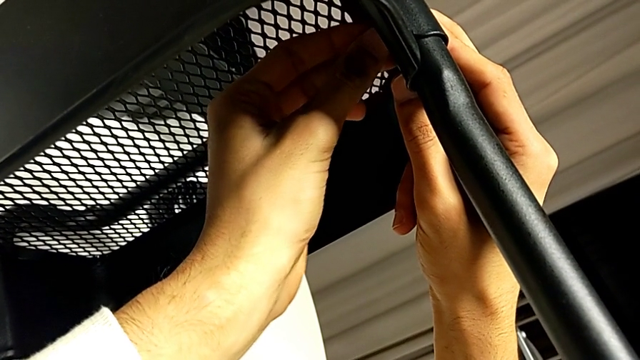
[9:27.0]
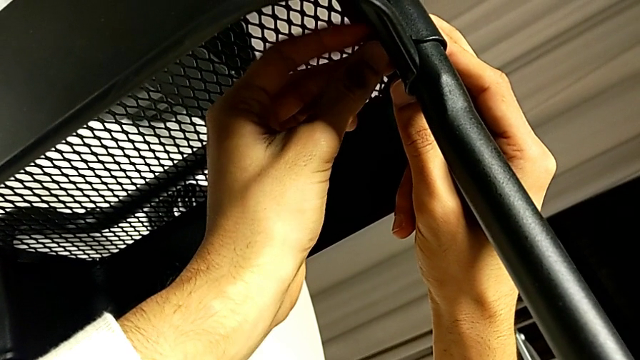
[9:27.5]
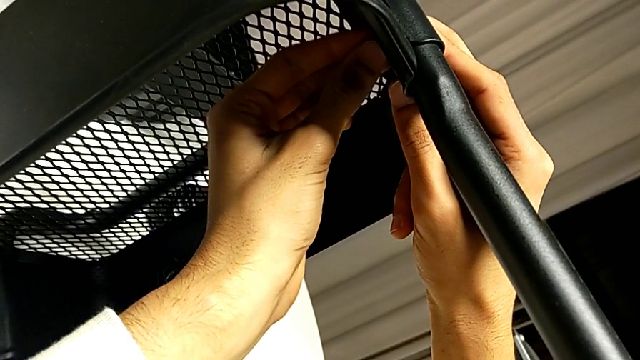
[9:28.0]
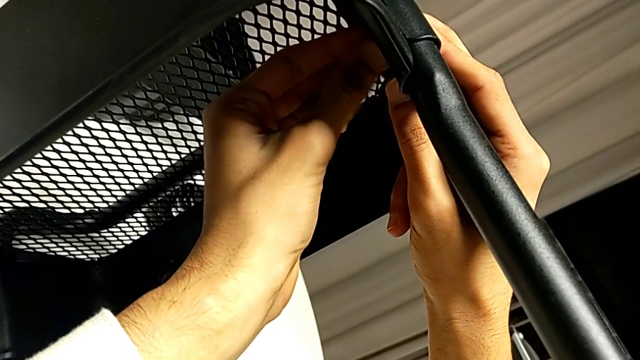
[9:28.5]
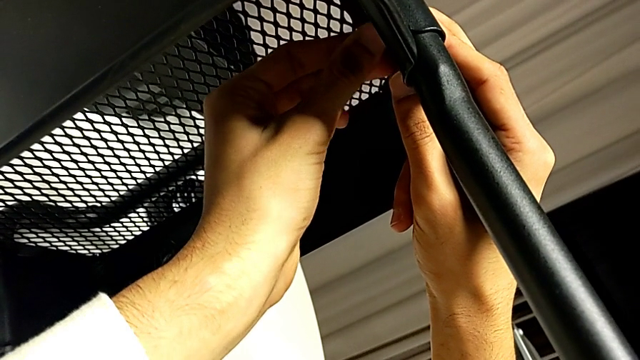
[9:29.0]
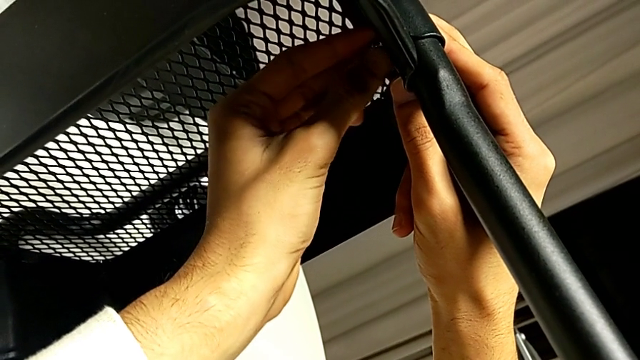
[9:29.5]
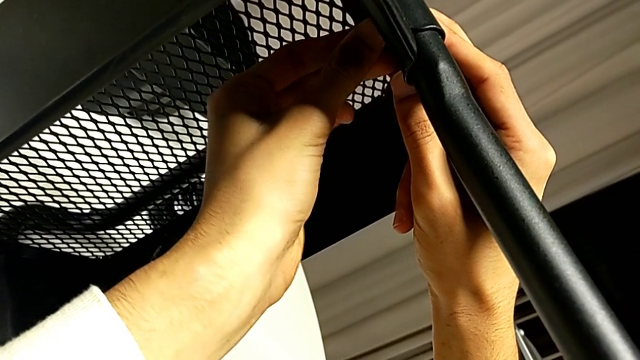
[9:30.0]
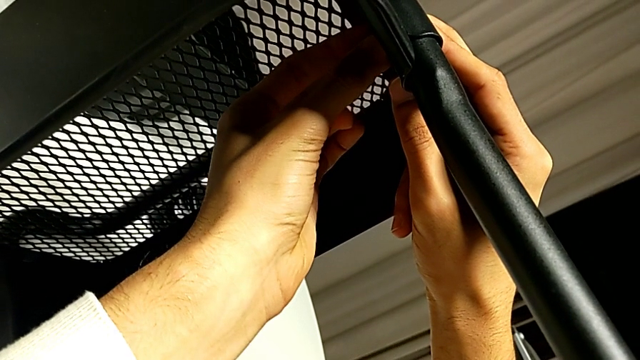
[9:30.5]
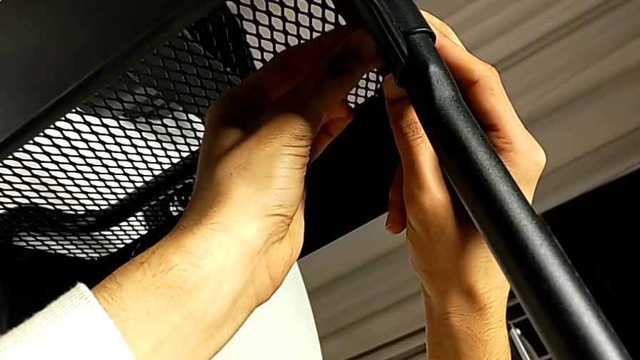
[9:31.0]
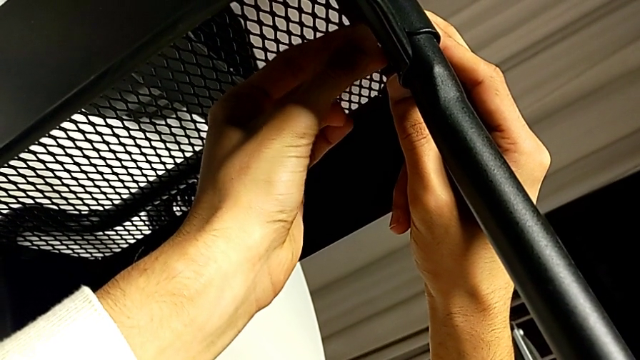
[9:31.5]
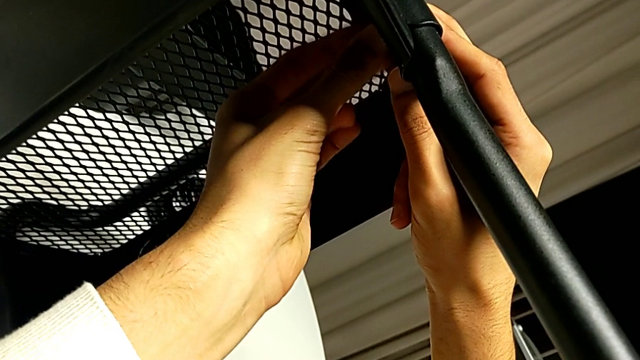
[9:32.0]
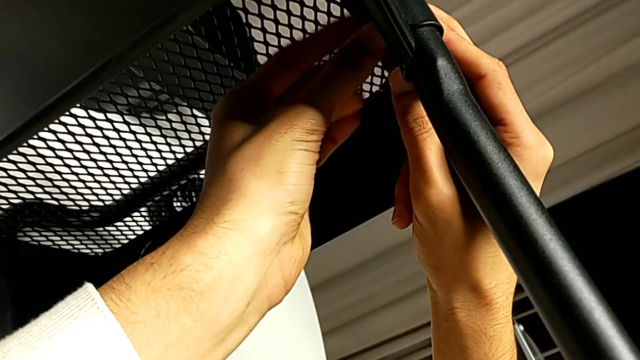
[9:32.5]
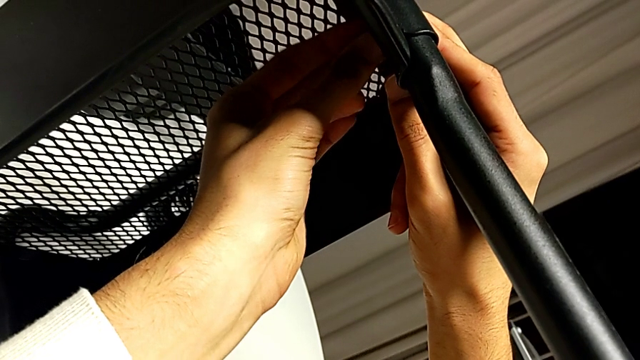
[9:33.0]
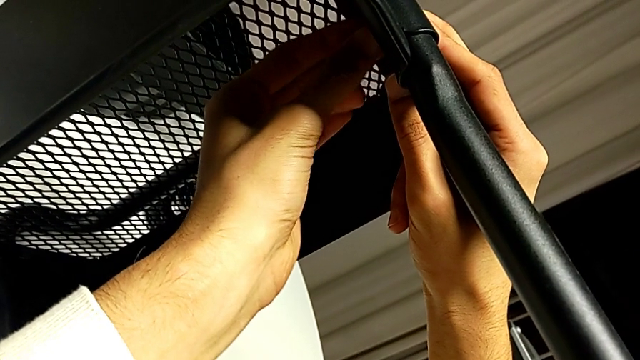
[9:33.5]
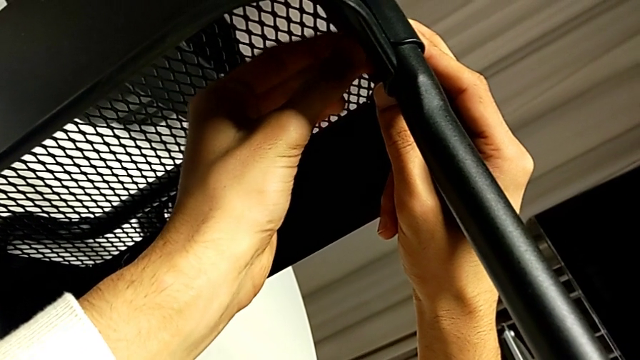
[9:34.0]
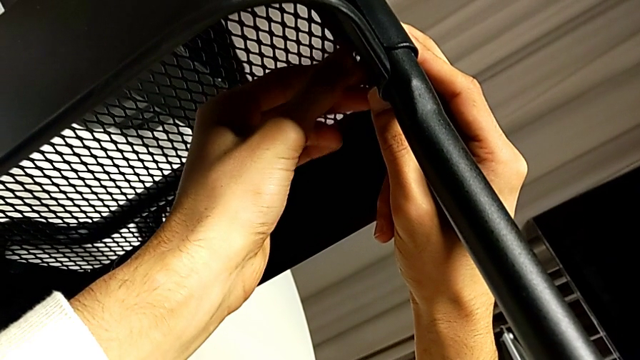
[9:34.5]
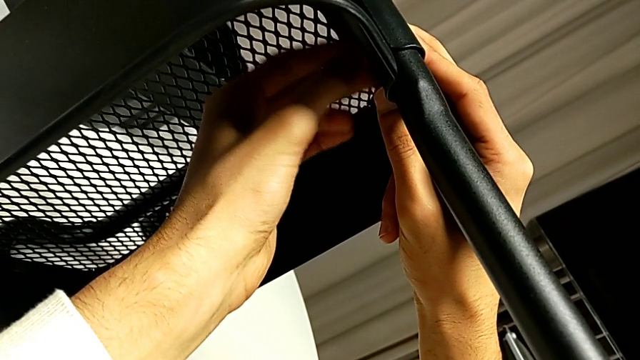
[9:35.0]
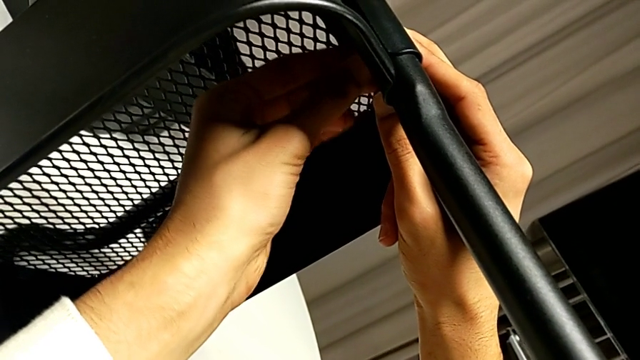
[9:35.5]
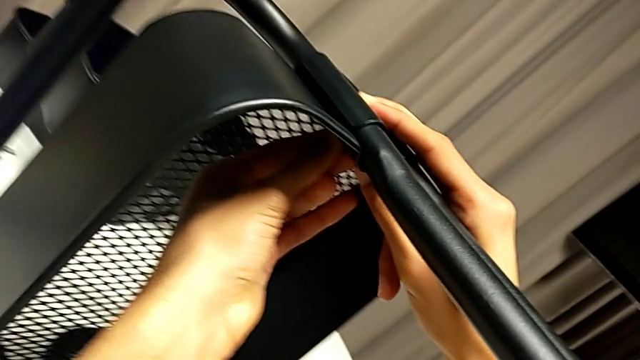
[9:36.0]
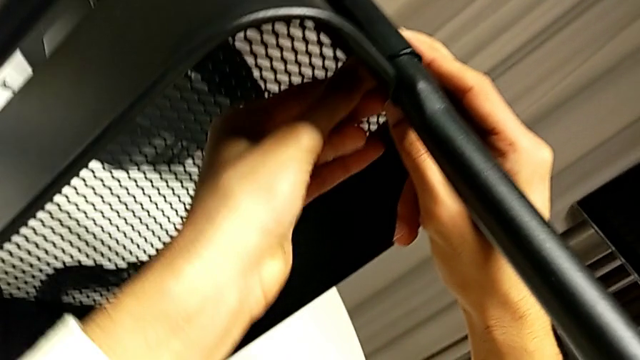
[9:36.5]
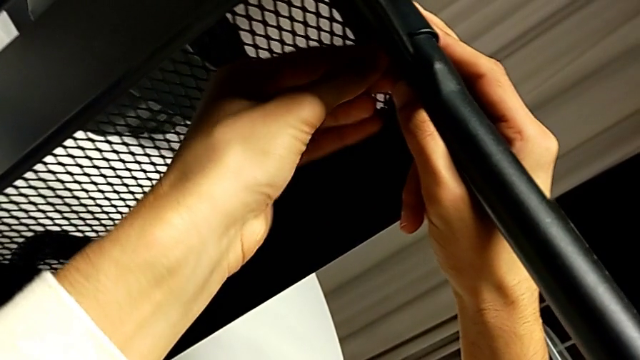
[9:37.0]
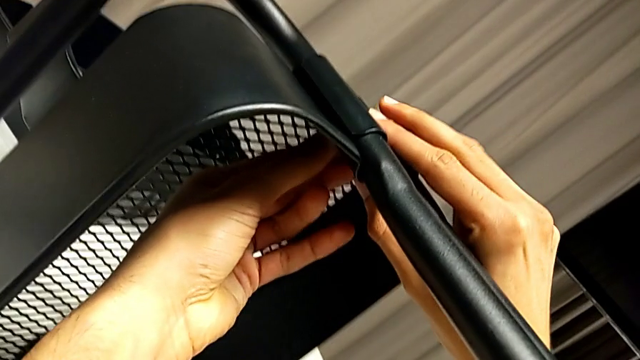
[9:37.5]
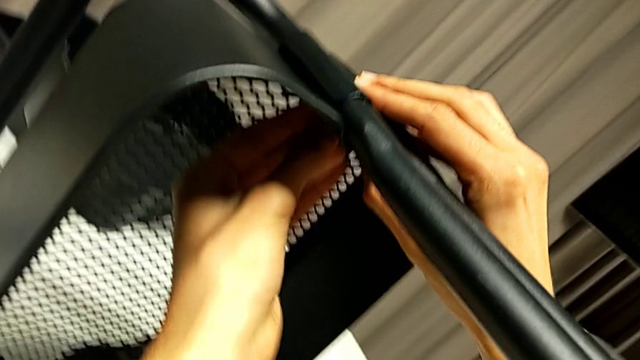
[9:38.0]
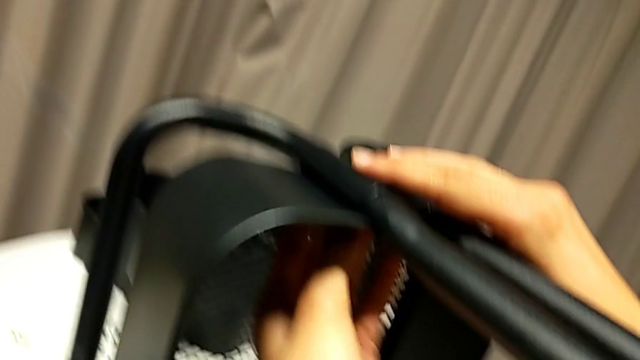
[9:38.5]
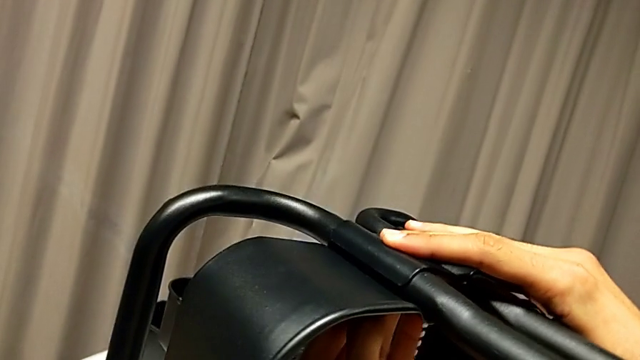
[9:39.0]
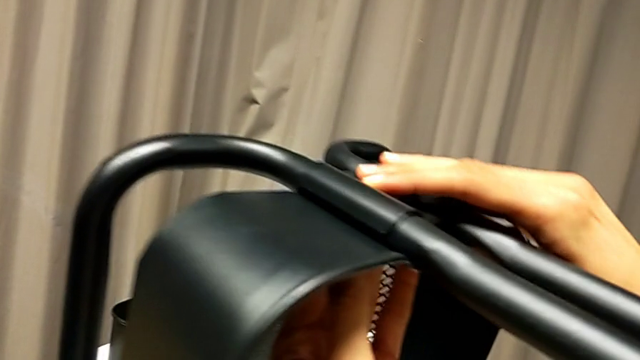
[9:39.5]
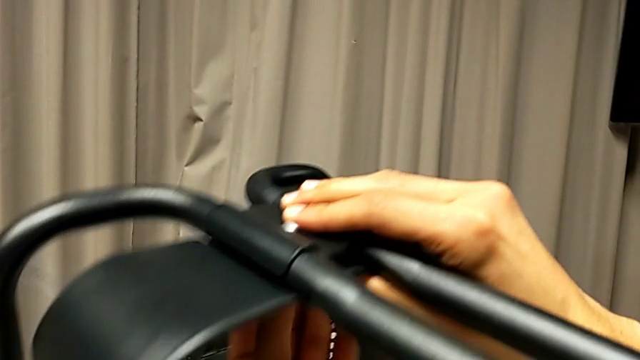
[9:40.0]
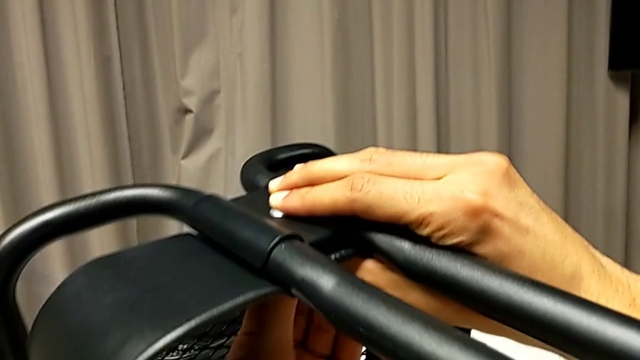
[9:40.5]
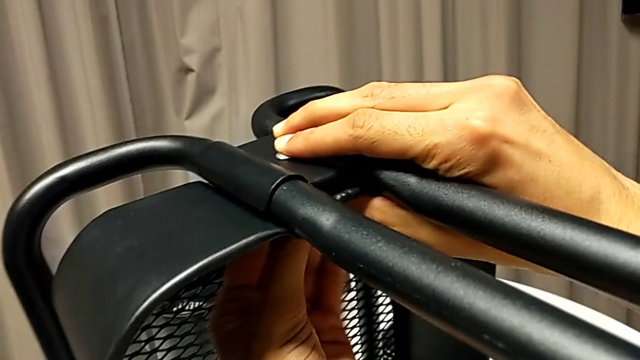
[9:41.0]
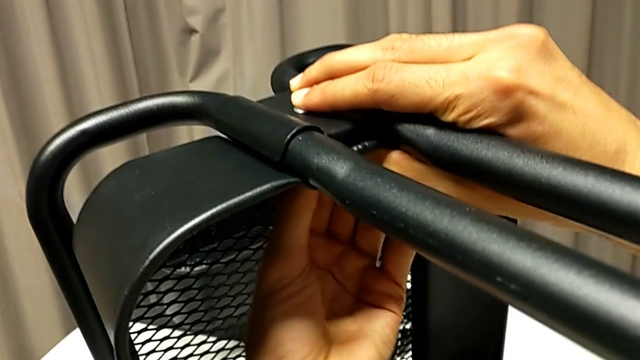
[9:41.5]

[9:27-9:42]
The camera wearer is inserting the lower basket. They keep screwing the hexagon cap nut.

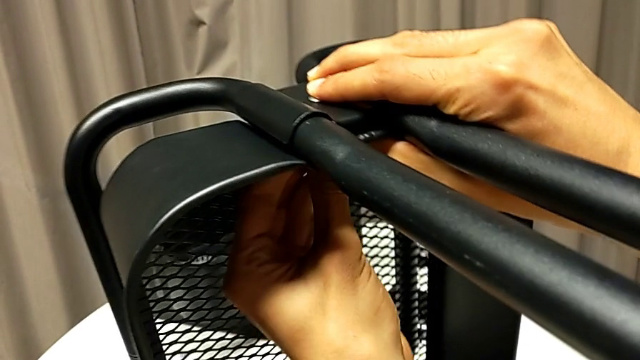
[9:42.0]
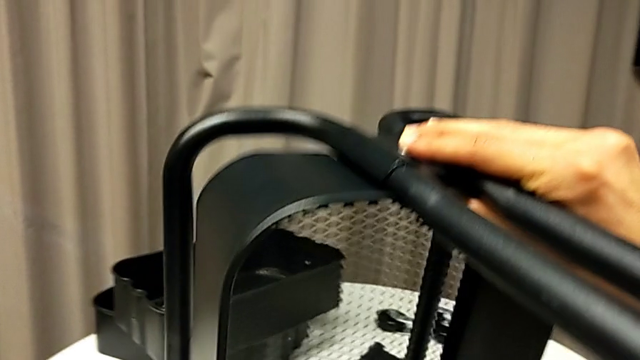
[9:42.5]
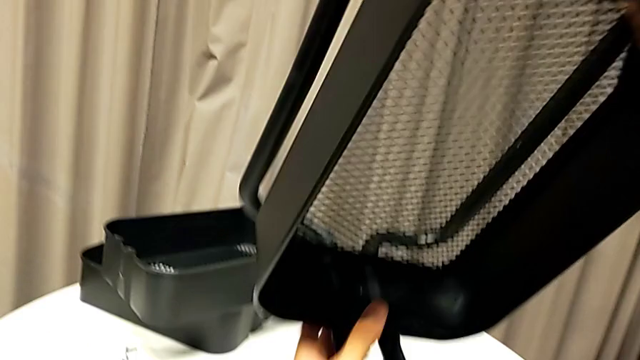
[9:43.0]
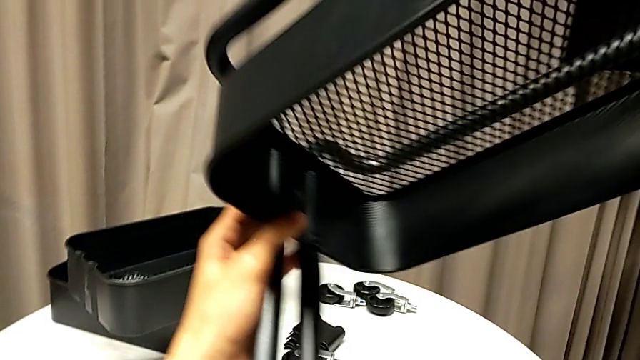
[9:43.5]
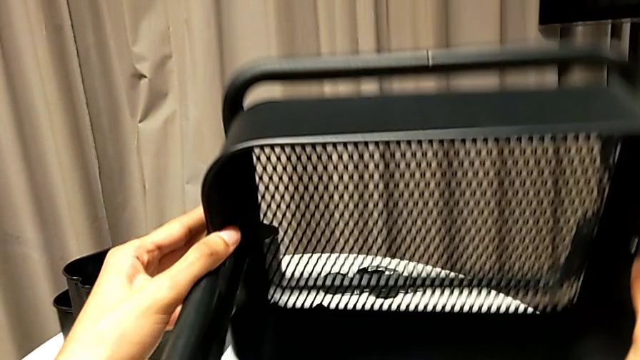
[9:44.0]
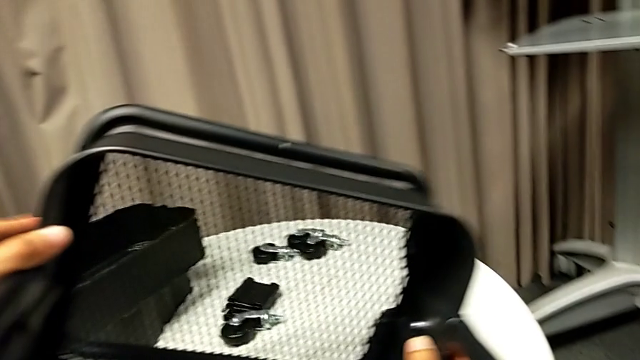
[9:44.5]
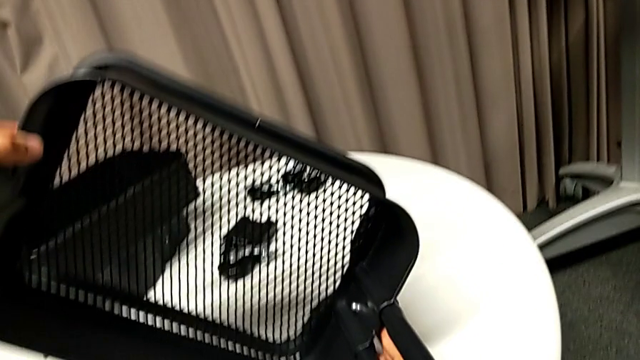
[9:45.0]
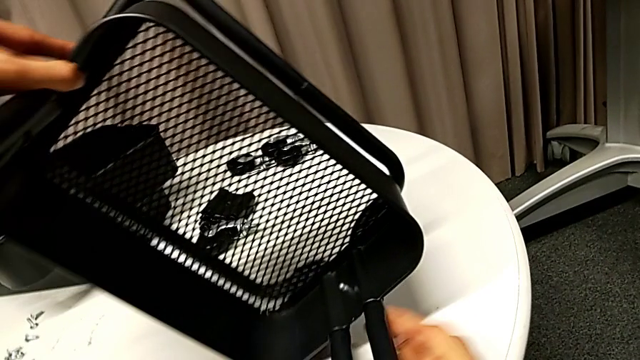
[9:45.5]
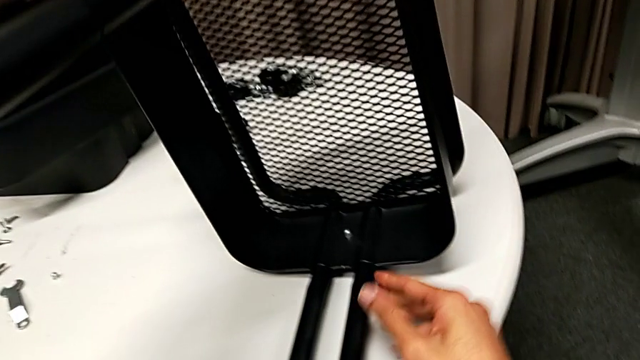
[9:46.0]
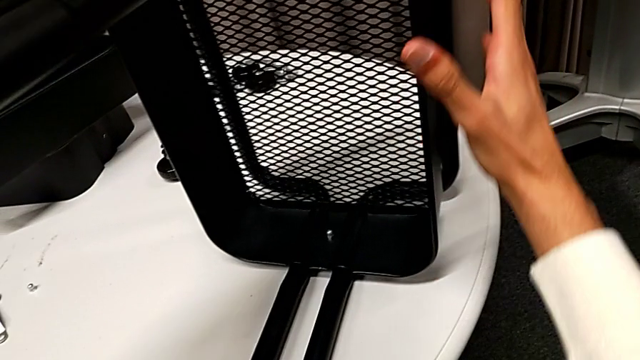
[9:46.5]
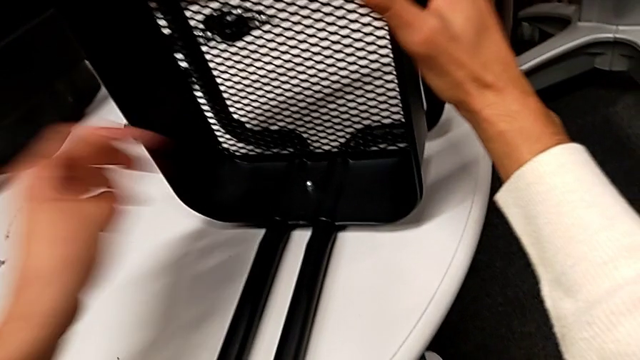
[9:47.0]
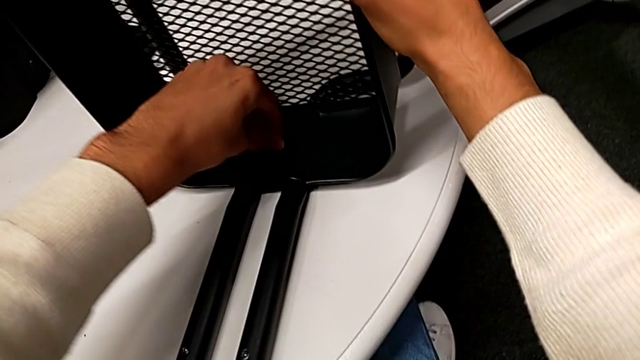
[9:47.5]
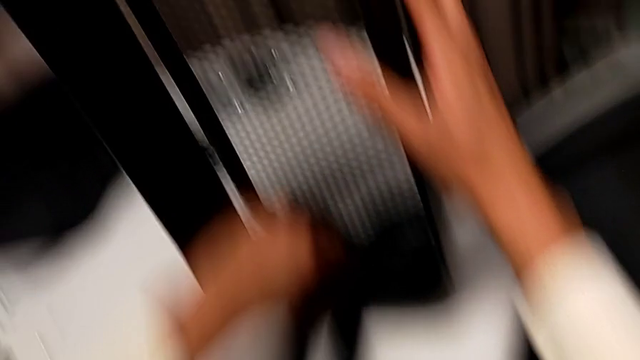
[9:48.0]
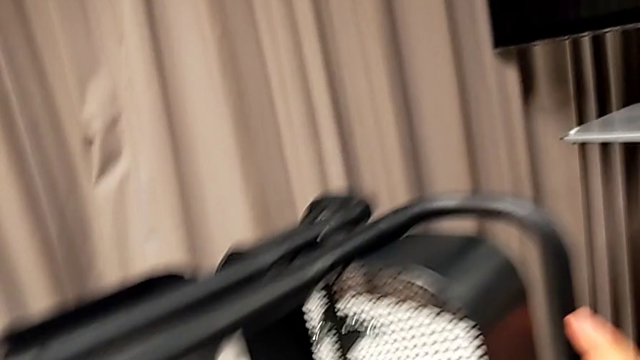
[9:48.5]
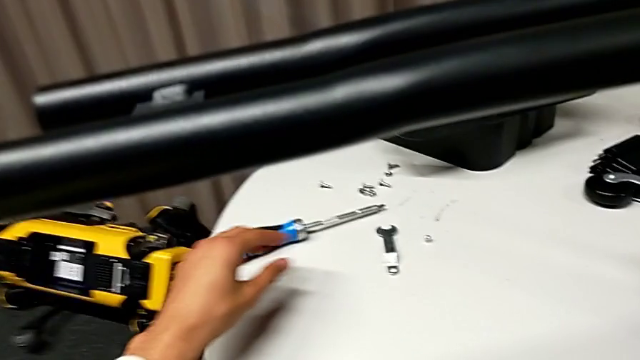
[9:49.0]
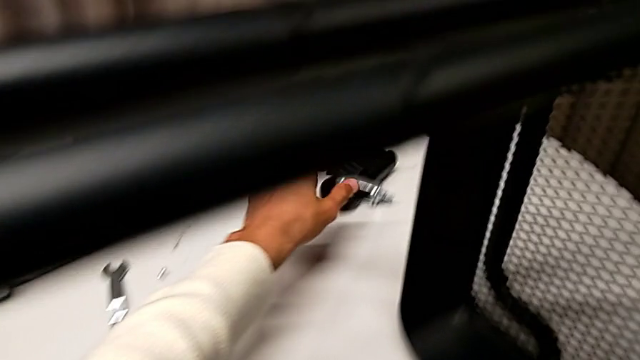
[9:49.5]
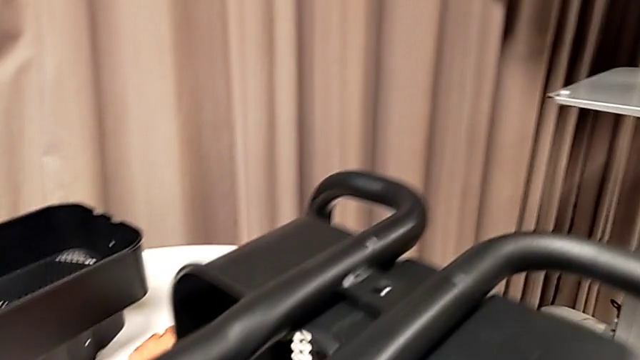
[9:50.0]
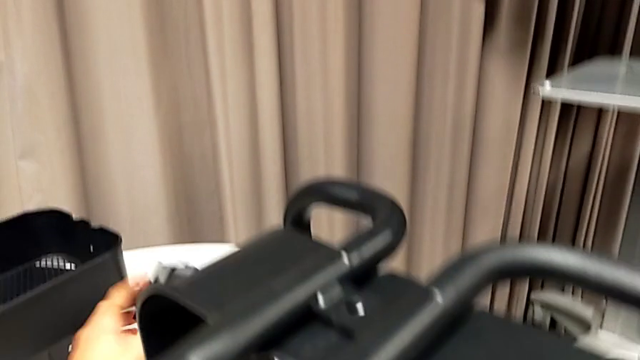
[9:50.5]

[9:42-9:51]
The camera wearer is inserting the lower basket. They flip the whole utility cart, screw the hexagon cap nut, rotate the whole utility cart and grab the second bracket.
